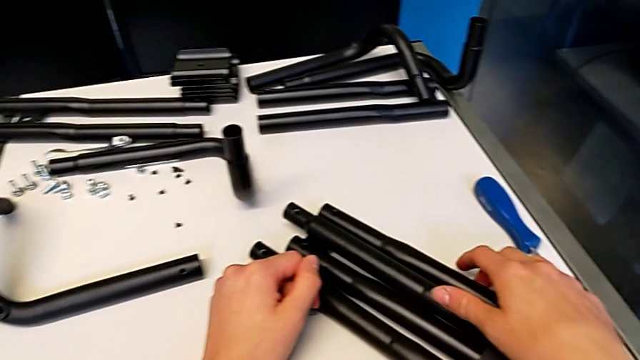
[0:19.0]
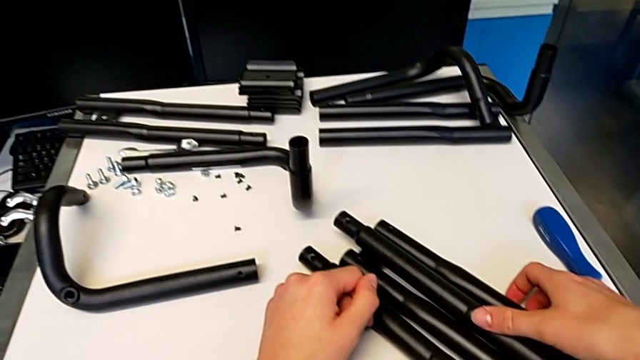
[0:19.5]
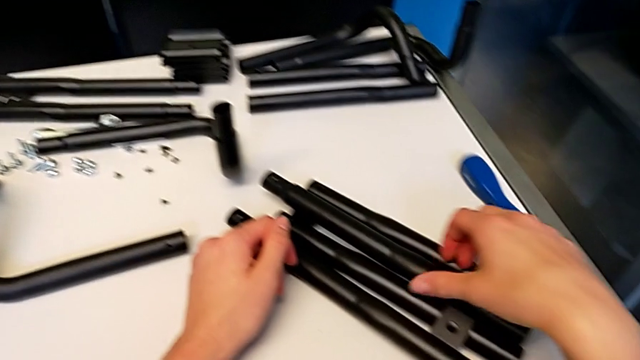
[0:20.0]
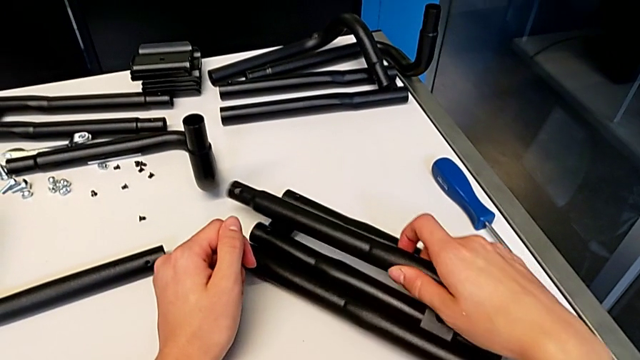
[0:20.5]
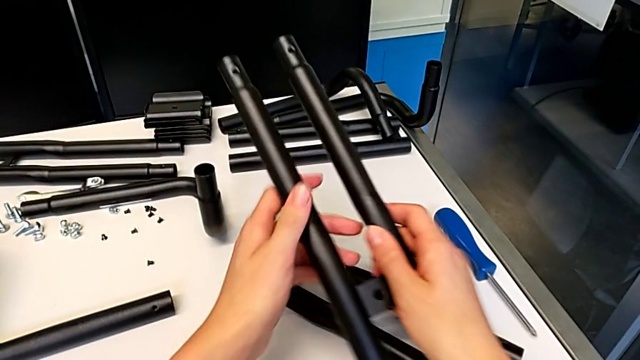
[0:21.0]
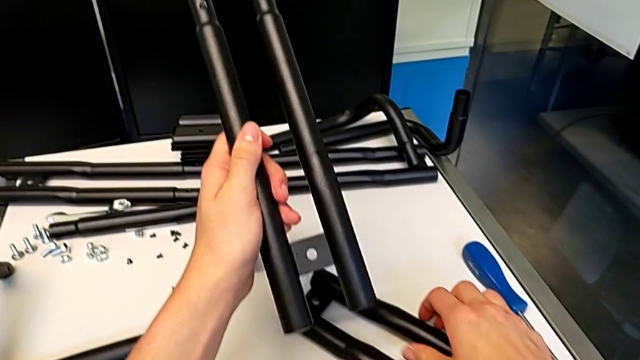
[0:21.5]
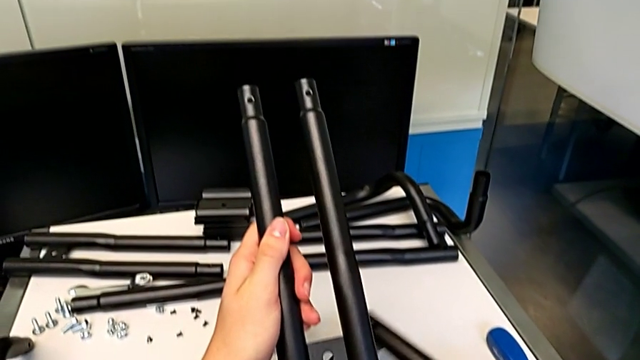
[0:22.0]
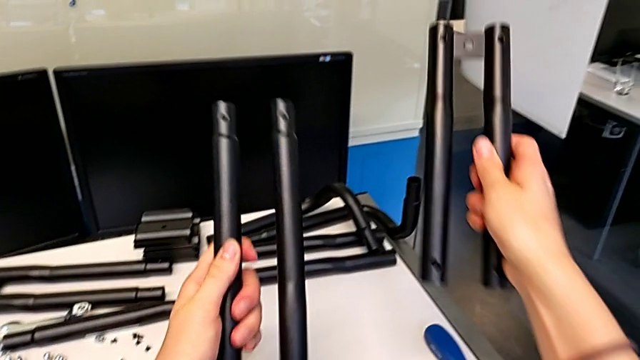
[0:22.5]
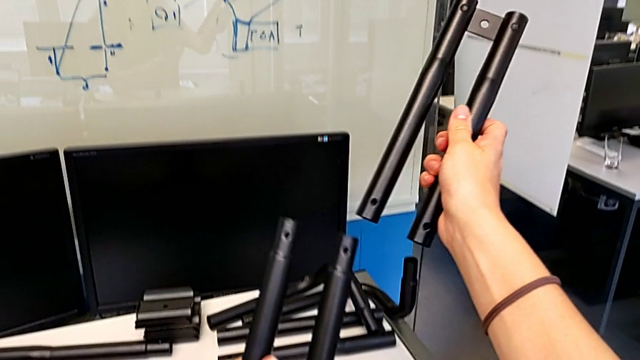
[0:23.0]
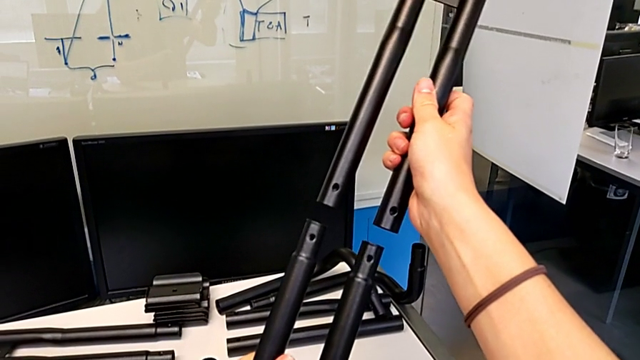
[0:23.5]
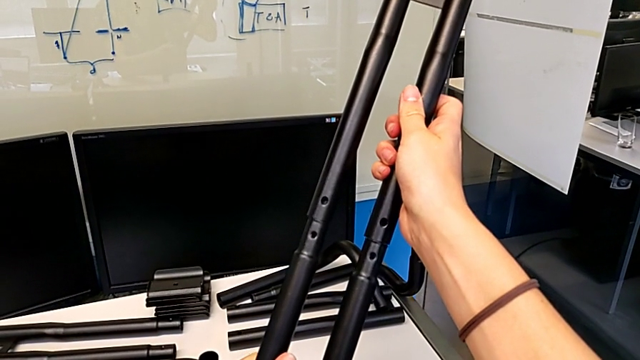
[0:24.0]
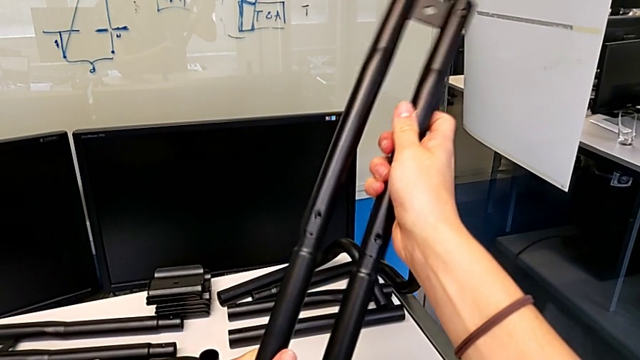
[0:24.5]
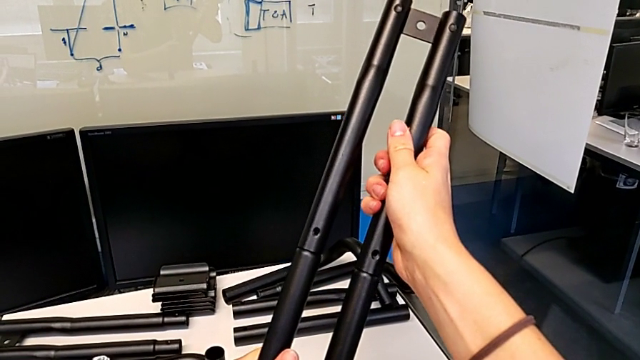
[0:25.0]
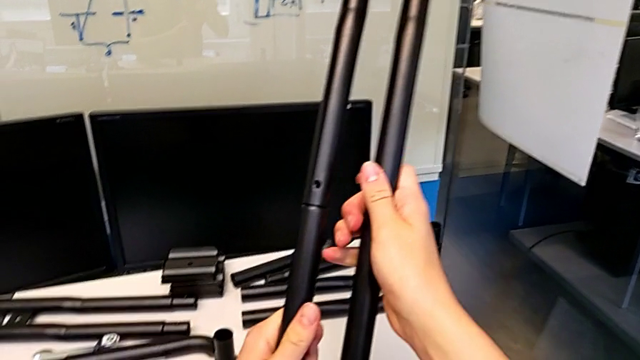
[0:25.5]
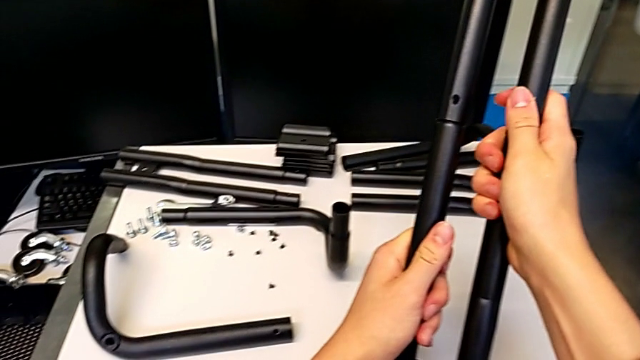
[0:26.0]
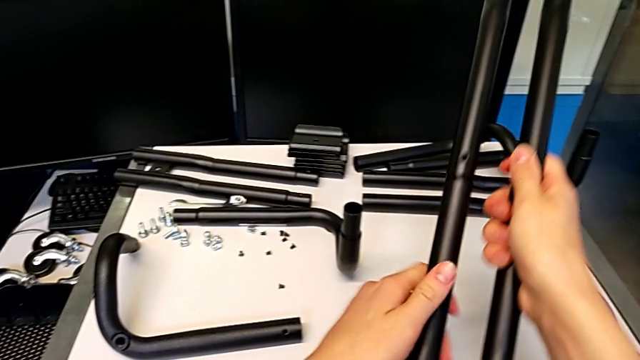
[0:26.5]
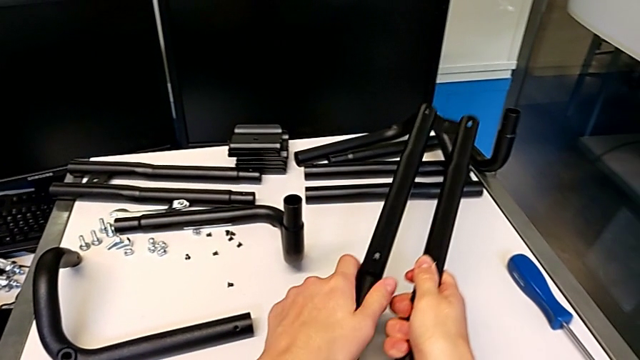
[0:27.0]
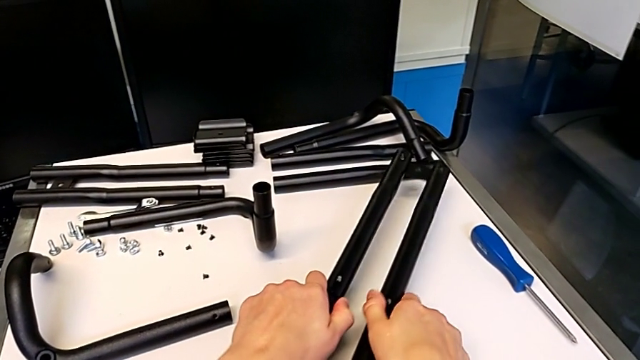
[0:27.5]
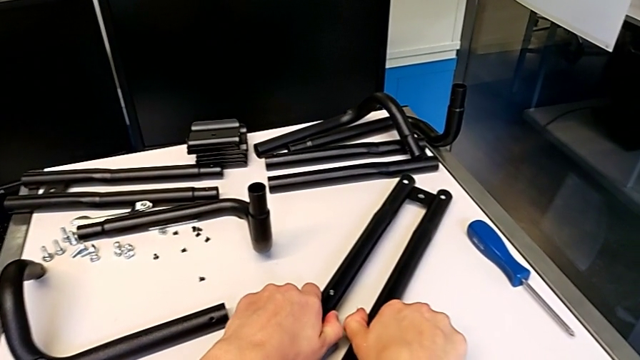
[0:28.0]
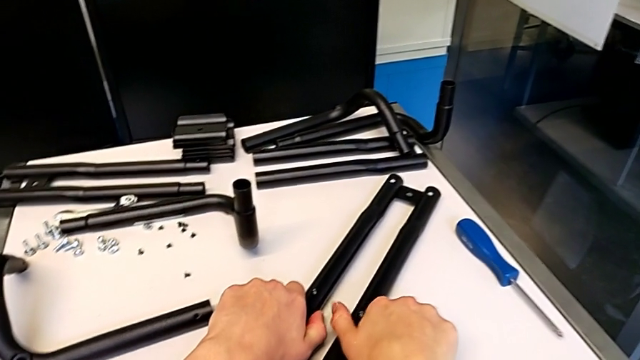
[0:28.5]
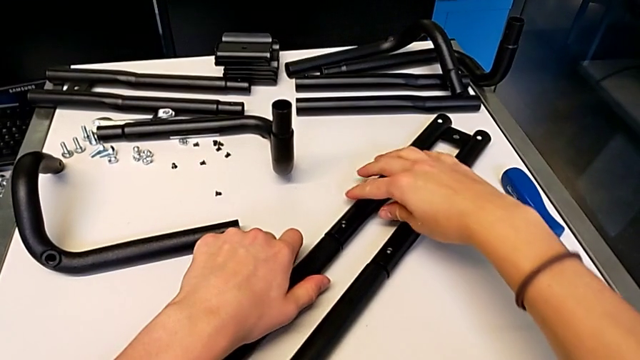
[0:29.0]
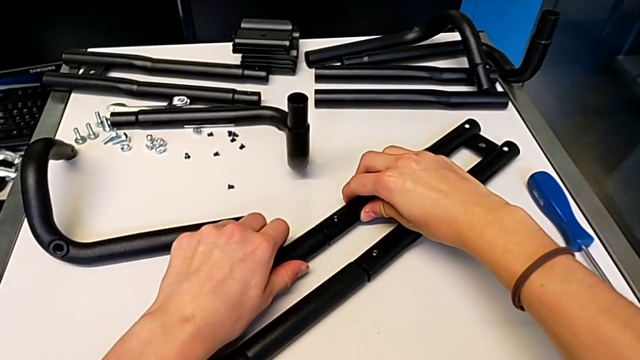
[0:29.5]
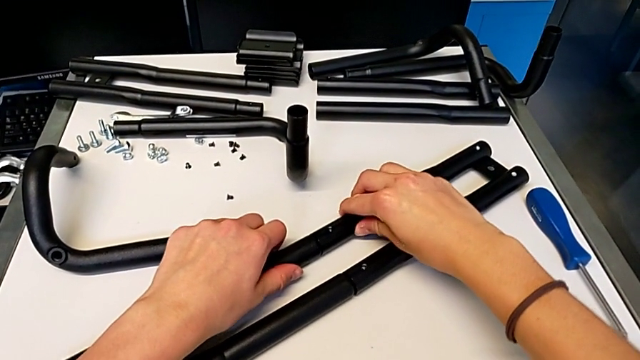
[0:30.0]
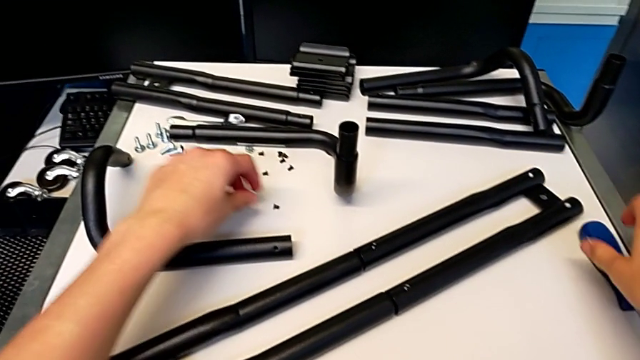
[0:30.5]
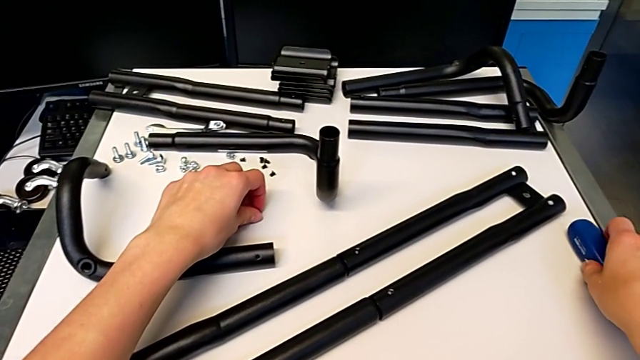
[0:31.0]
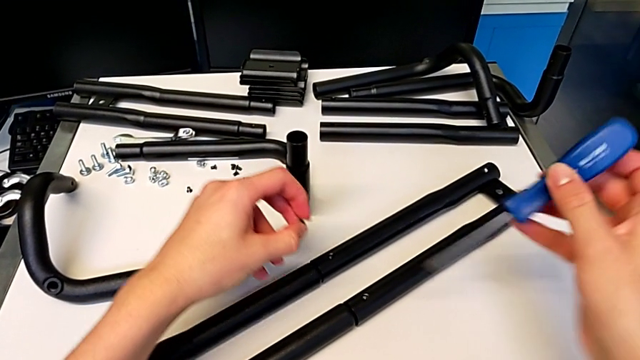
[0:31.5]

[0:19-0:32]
The camera wearer is assembling the first pair of side bars. They lift the leg, grab it, lift it, insert it and place it, grab the screw with the left hand and grab the screwdriver with the right hand.

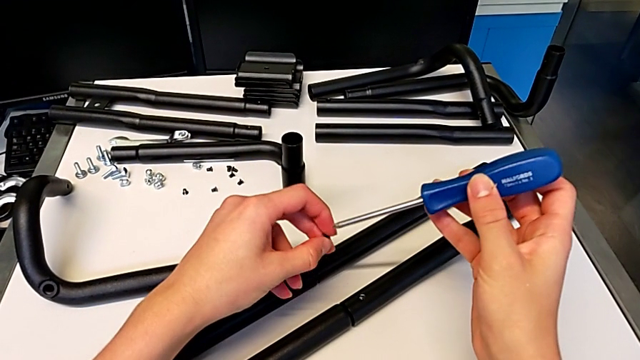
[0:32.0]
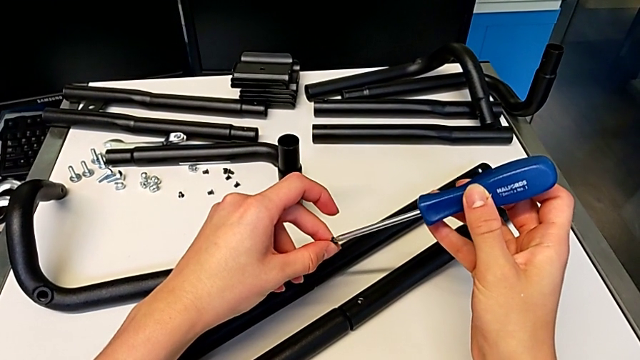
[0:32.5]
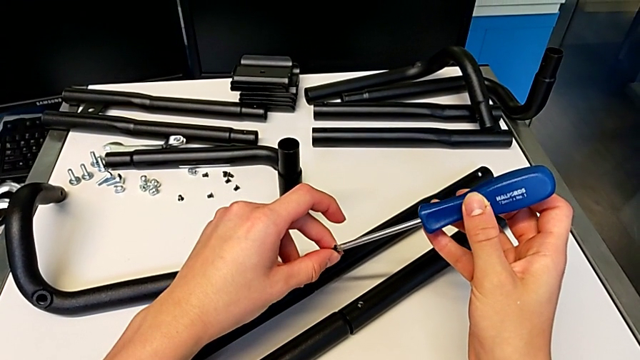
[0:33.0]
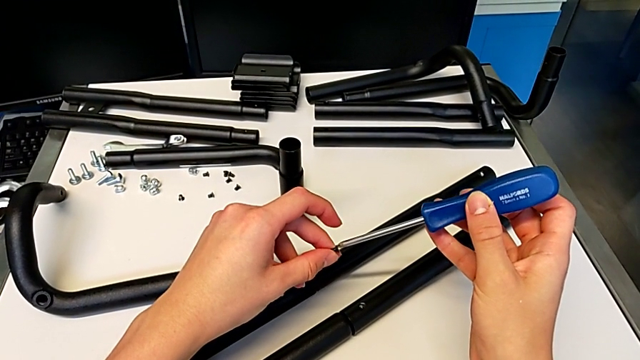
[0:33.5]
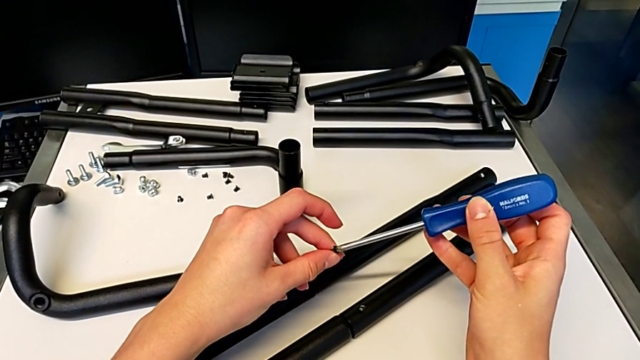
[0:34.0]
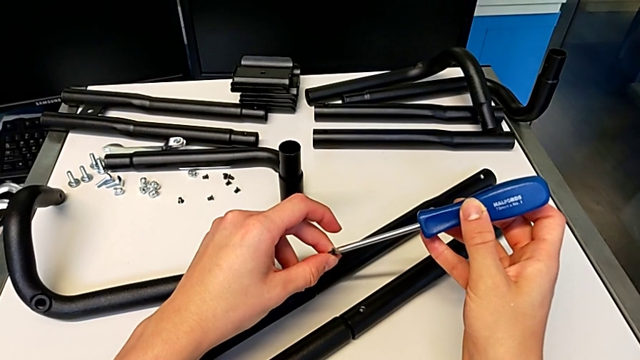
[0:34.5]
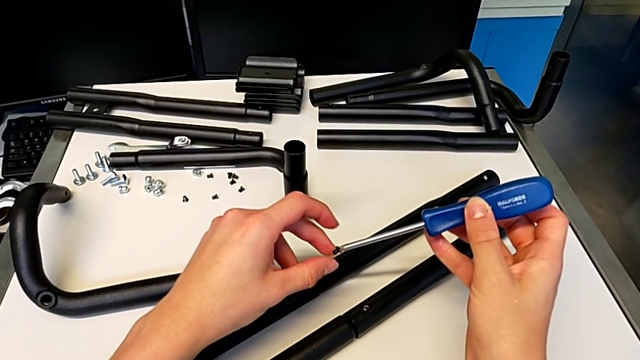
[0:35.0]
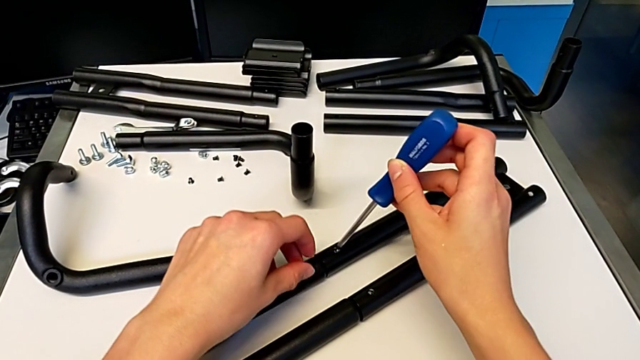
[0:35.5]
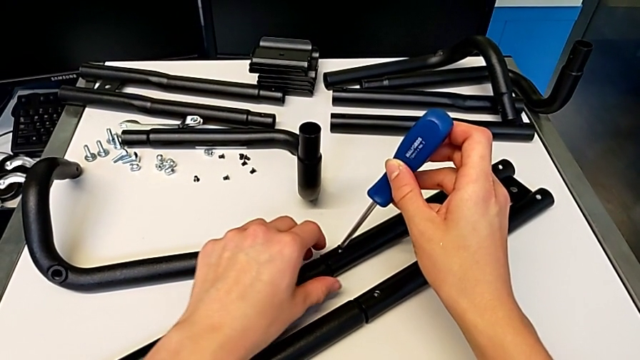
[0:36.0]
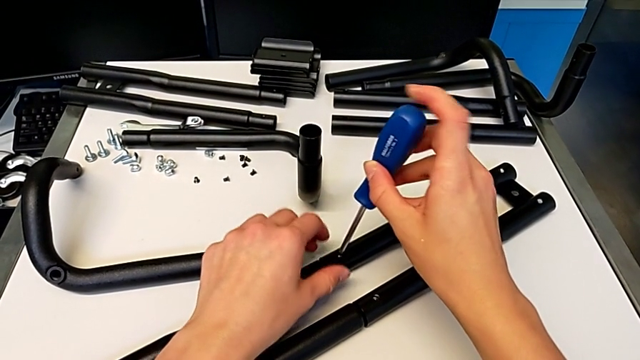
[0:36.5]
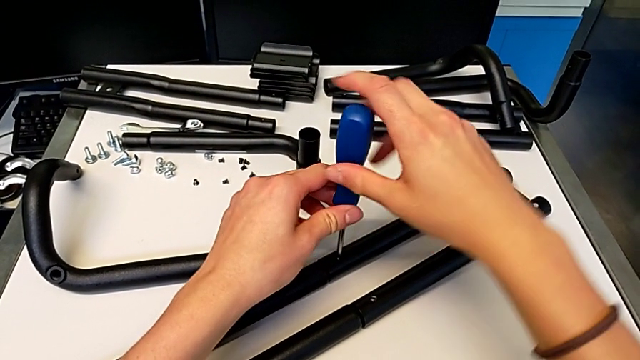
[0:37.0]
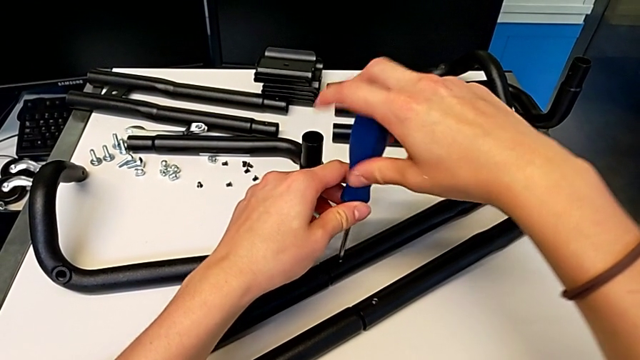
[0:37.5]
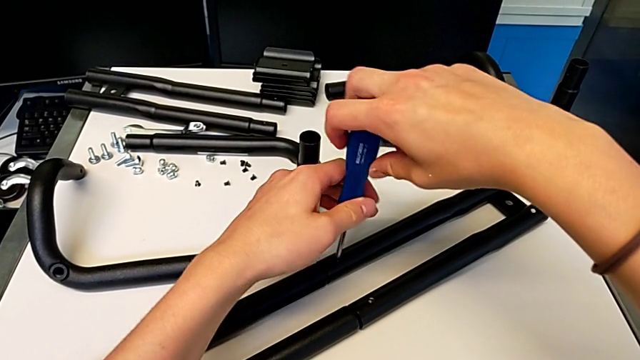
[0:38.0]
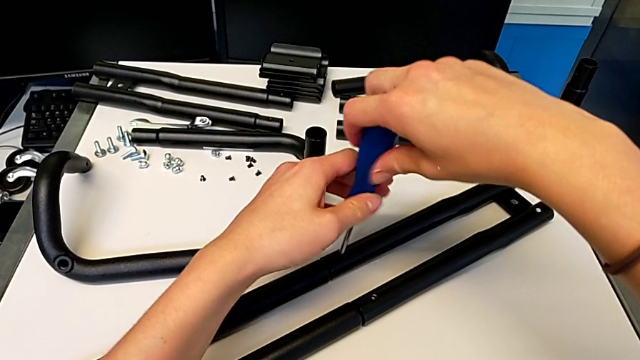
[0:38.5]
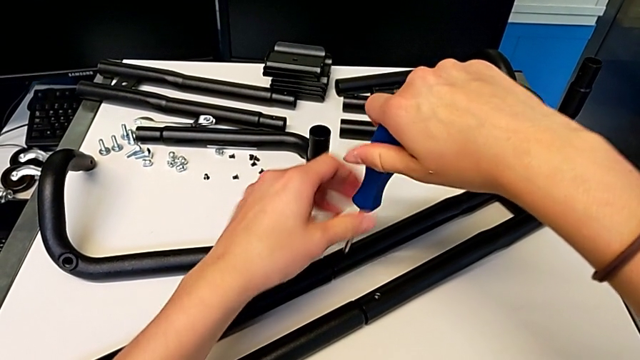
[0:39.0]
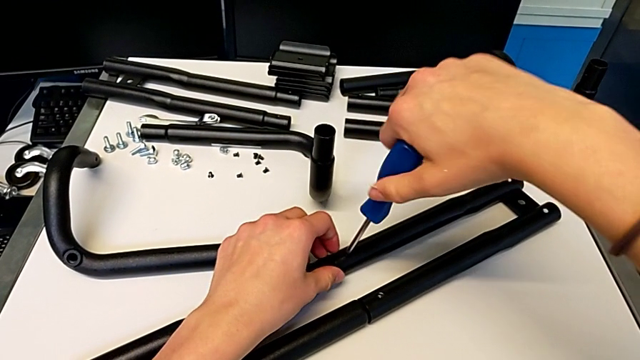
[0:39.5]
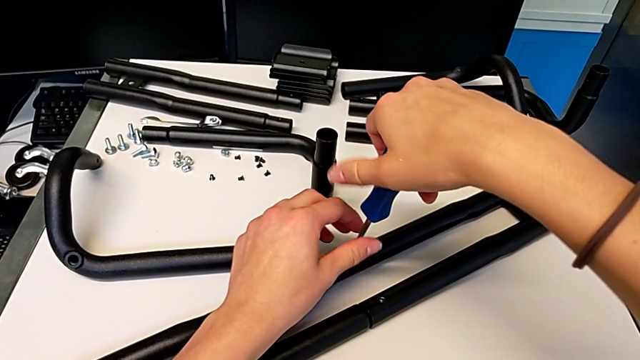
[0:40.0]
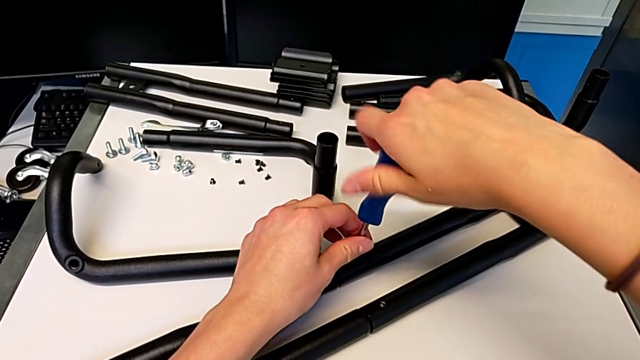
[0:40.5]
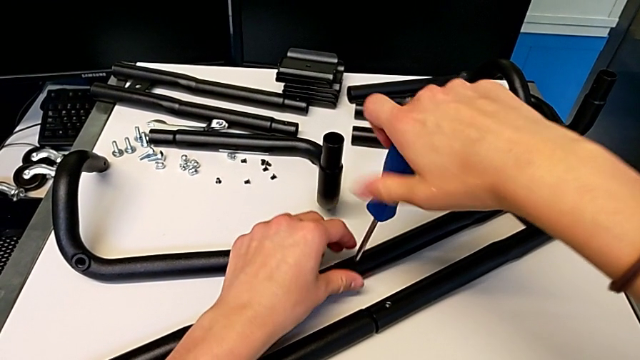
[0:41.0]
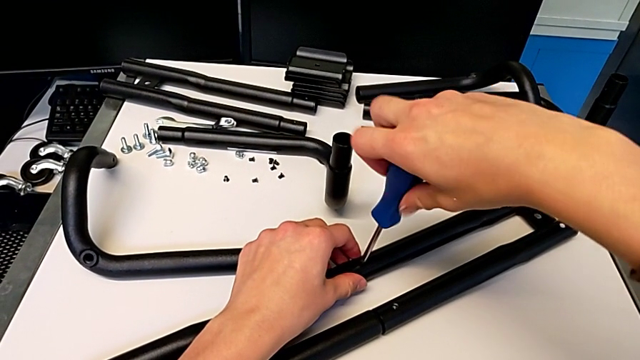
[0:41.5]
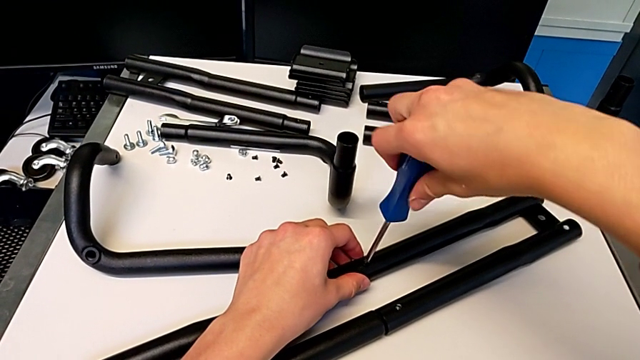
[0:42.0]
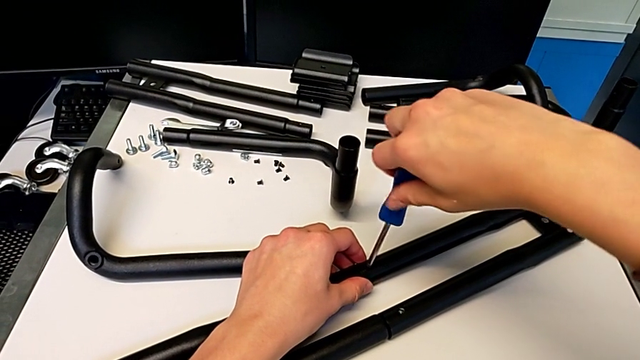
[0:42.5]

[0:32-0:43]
The camera wearer is assembling the first pair of side bars. They align the screw, insert it and begin to screw it.
